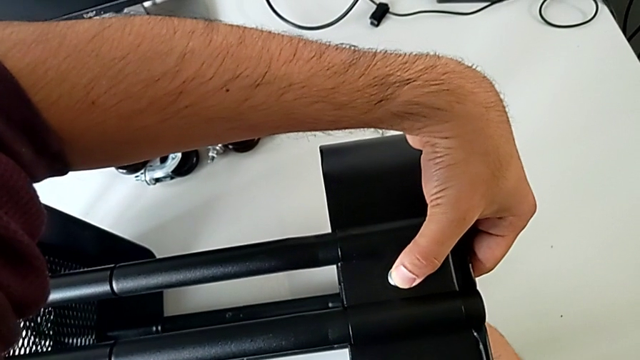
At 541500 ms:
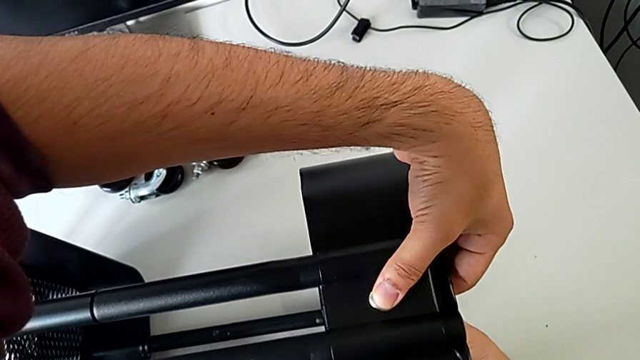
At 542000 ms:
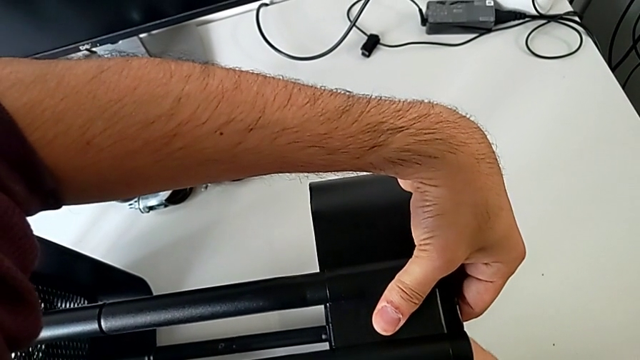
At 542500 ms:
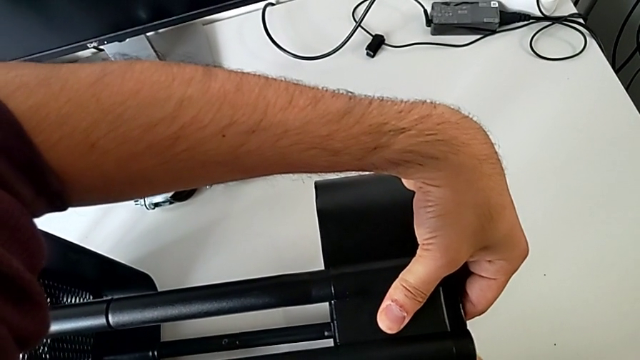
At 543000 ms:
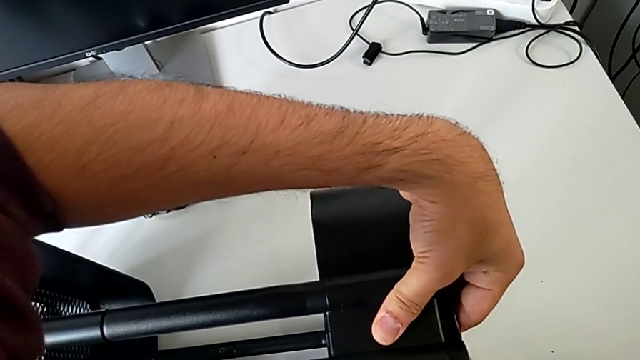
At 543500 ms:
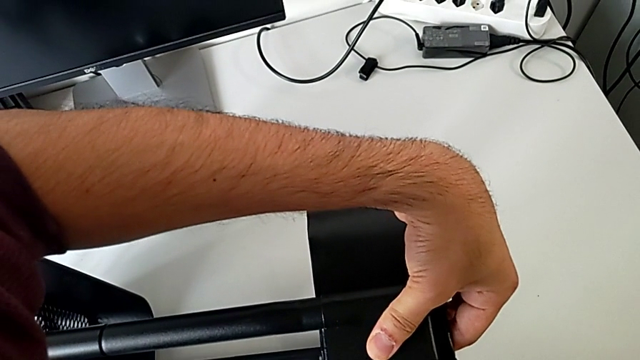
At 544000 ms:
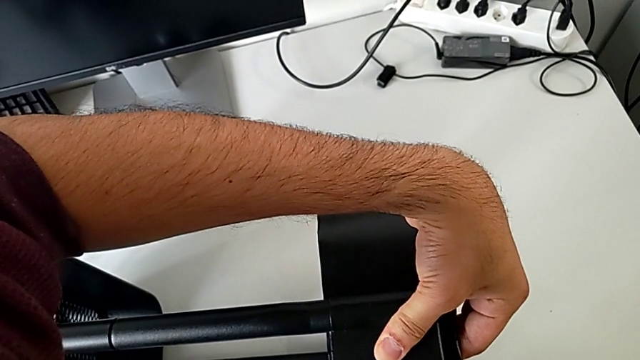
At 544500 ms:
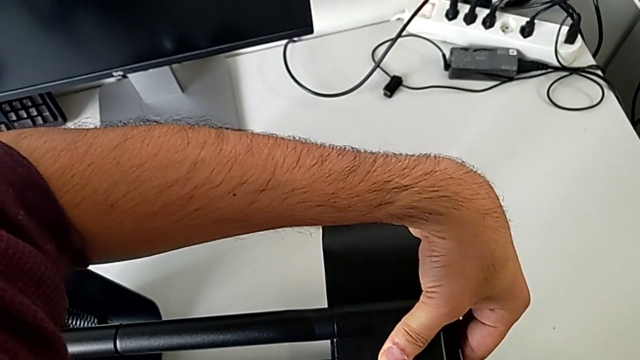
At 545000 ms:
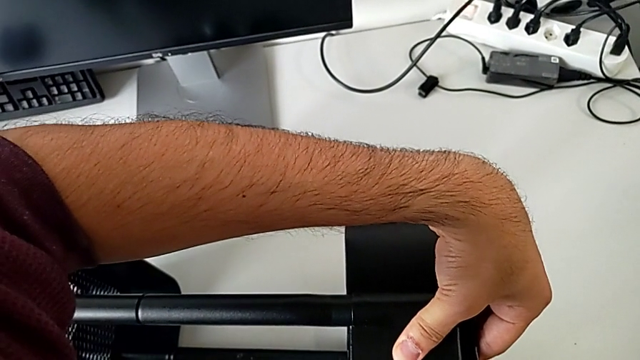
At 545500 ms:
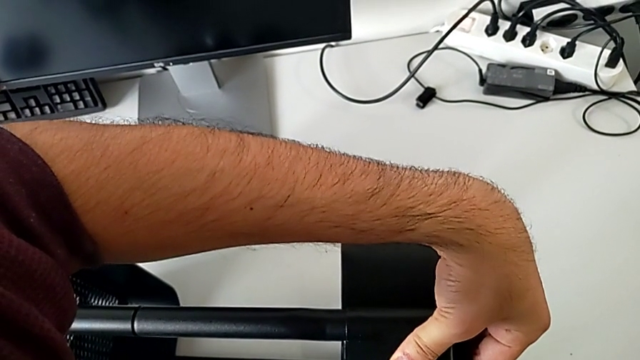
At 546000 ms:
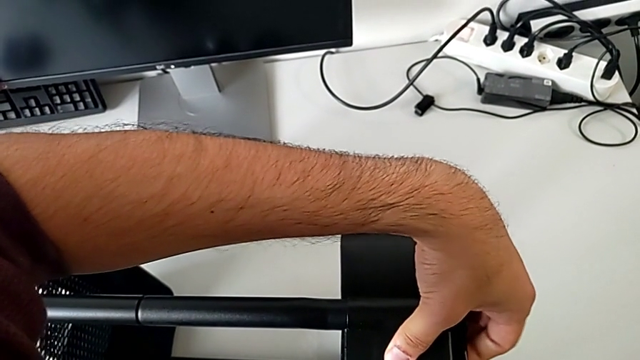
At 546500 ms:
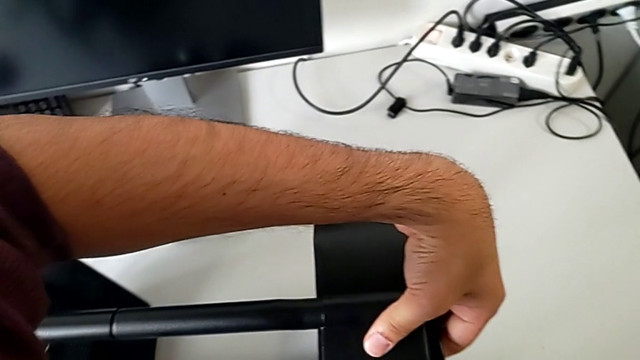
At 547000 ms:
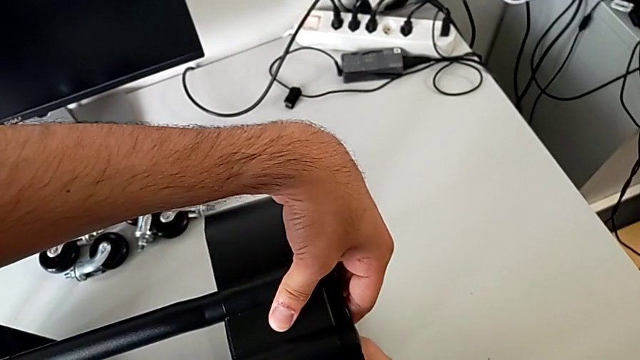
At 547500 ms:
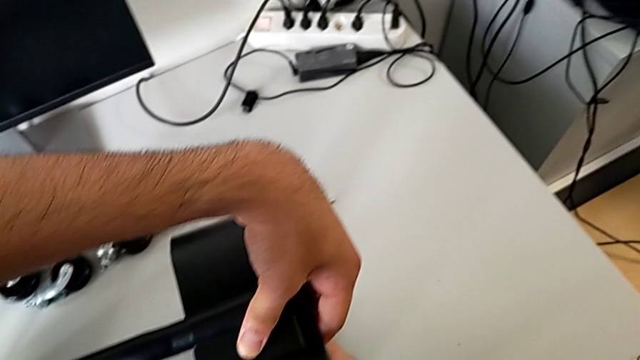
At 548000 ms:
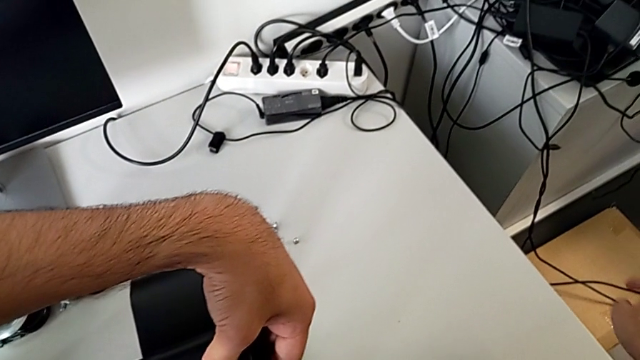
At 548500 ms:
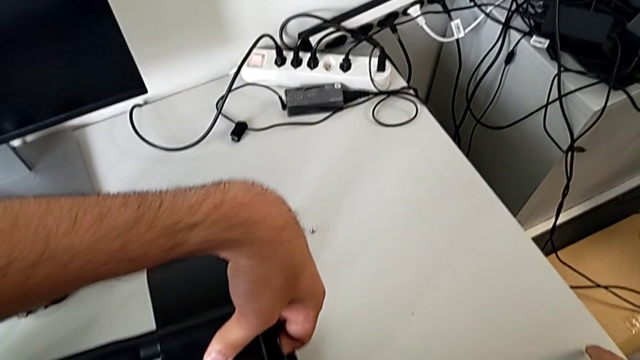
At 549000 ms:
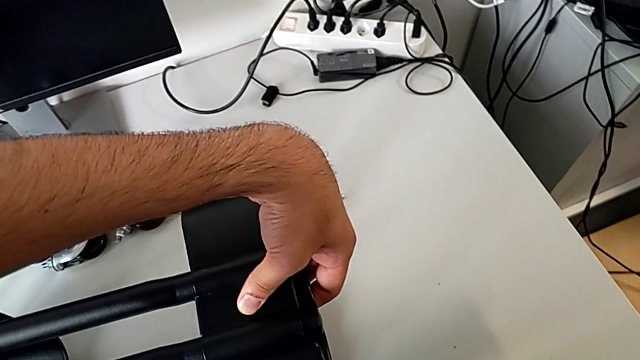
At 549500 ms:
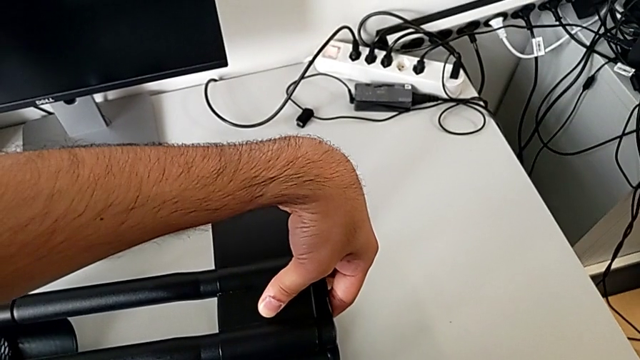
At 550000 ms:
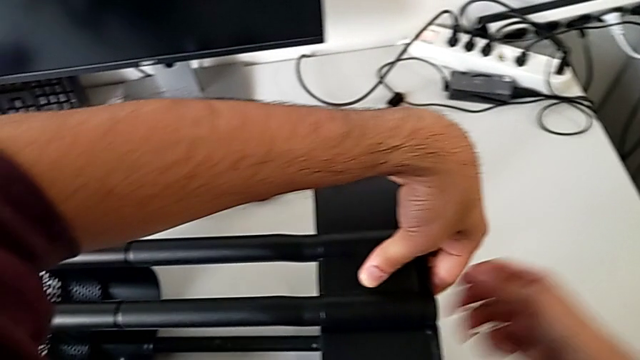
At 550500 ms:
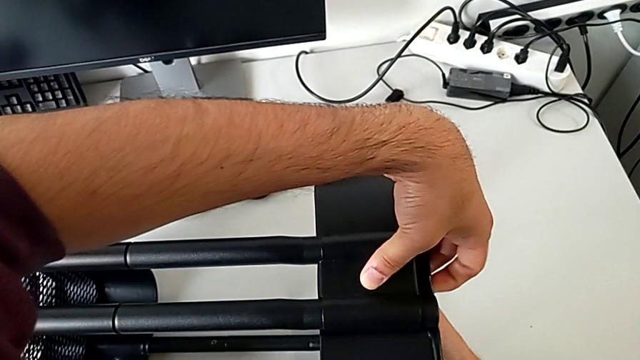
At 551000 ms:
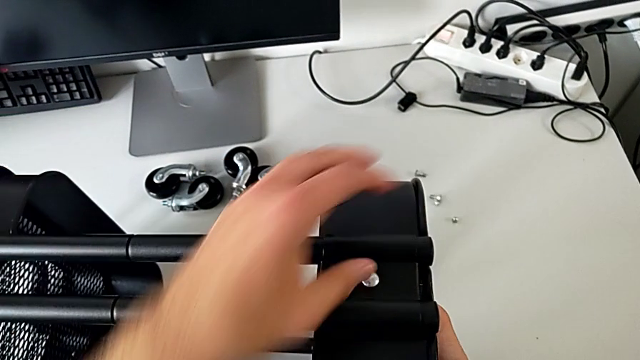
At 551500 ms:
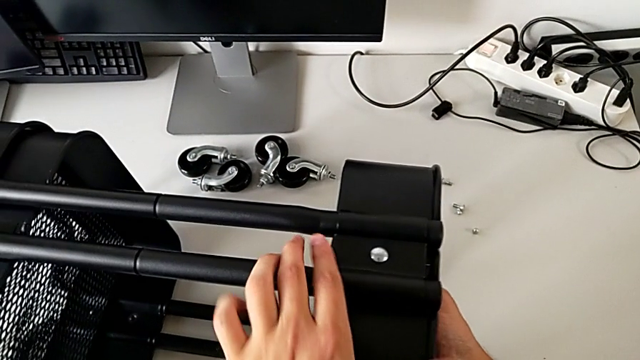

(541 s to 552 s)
The camera wearer is assembling the top tray and inserting the middle tray in passing. They keep screwing the hexagon cap nut and press the bolt.

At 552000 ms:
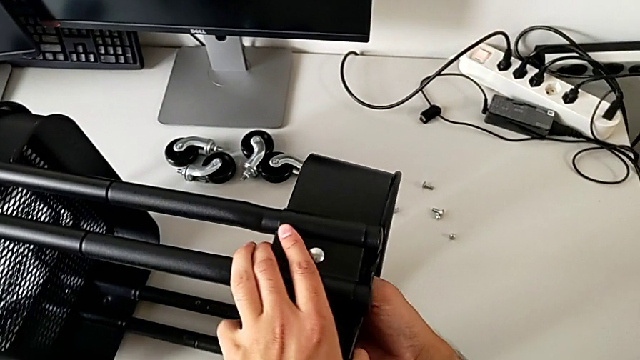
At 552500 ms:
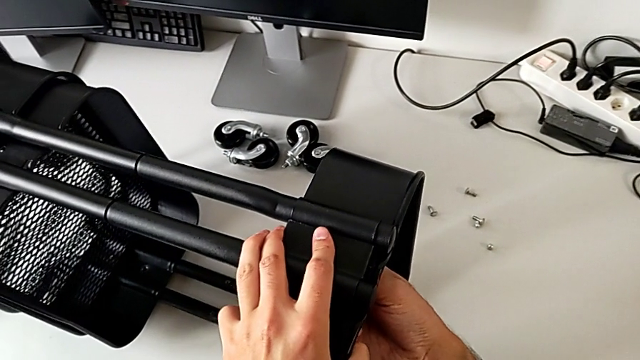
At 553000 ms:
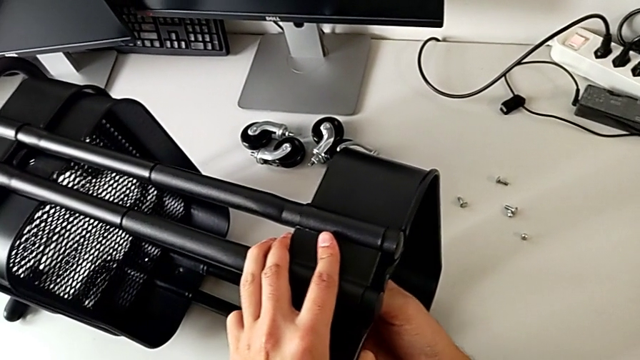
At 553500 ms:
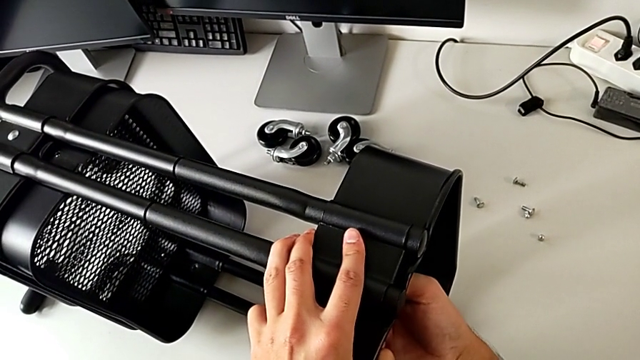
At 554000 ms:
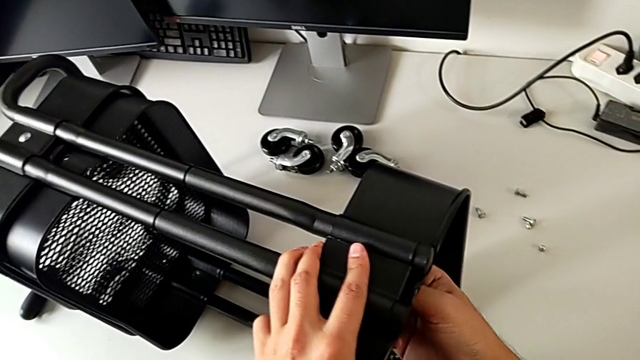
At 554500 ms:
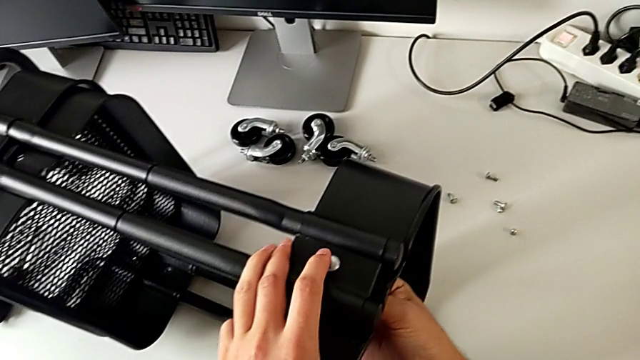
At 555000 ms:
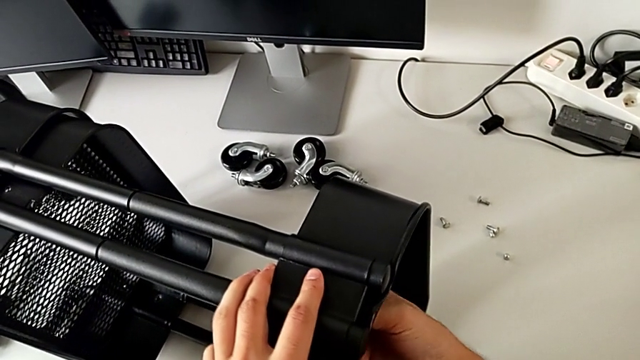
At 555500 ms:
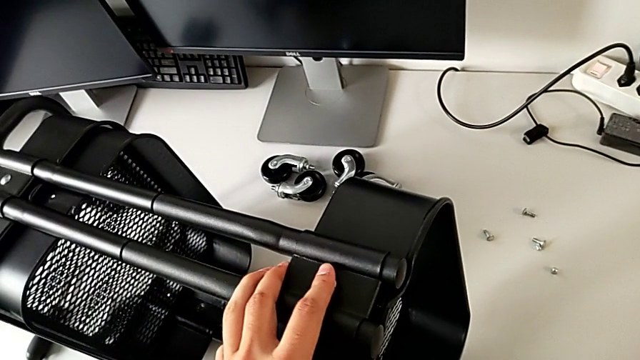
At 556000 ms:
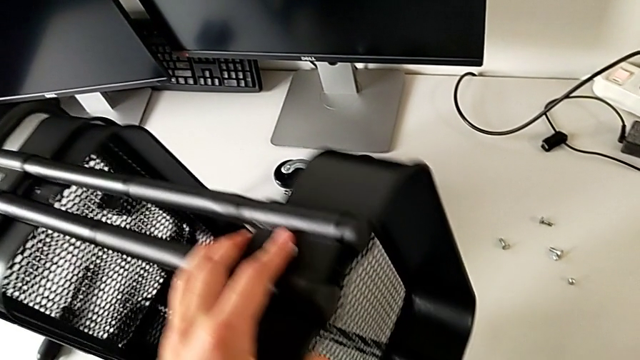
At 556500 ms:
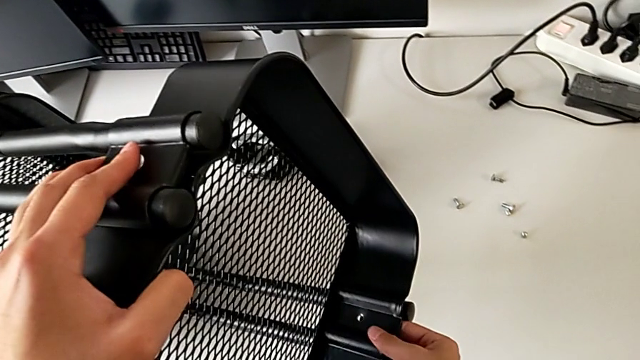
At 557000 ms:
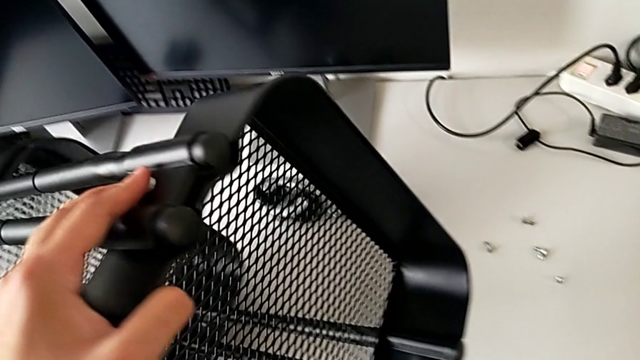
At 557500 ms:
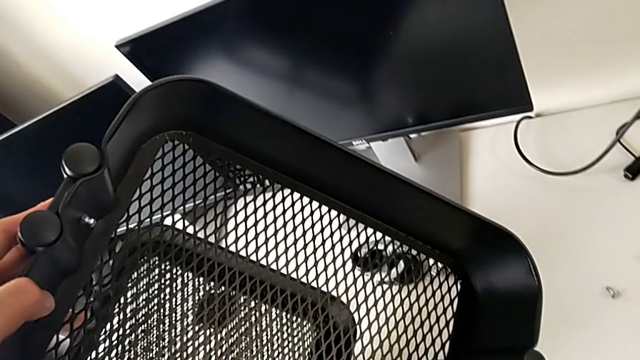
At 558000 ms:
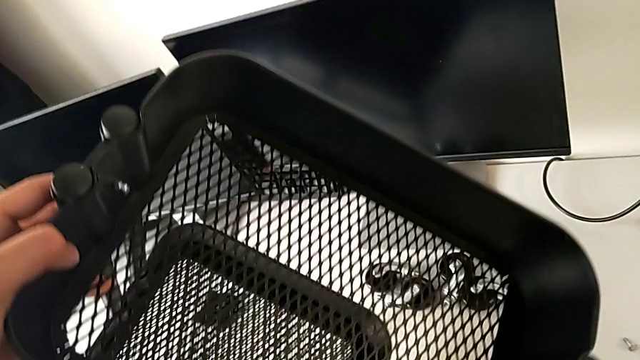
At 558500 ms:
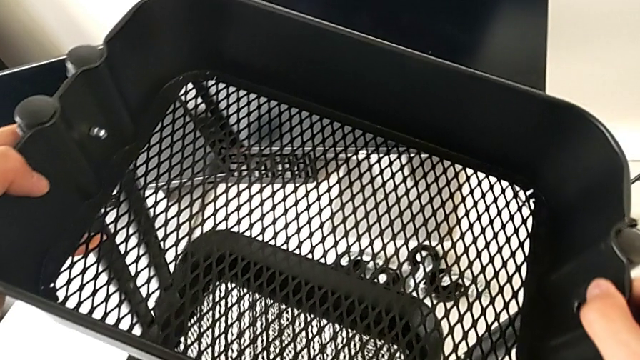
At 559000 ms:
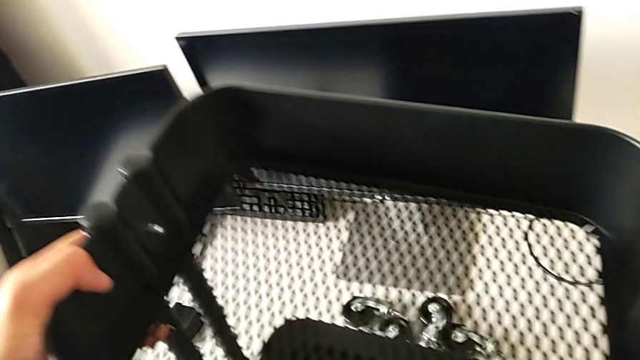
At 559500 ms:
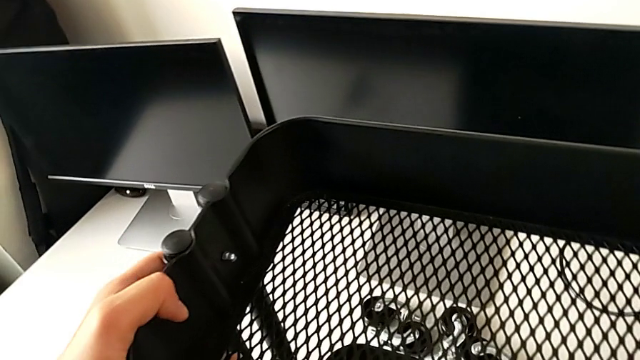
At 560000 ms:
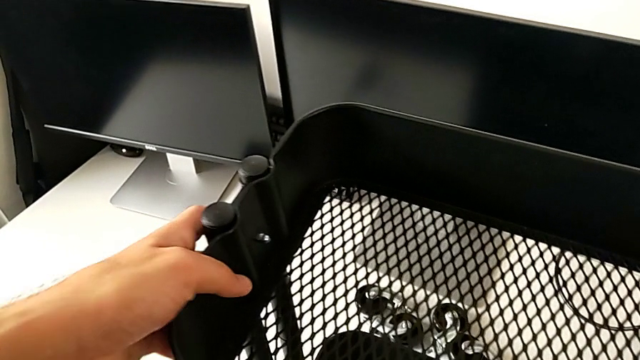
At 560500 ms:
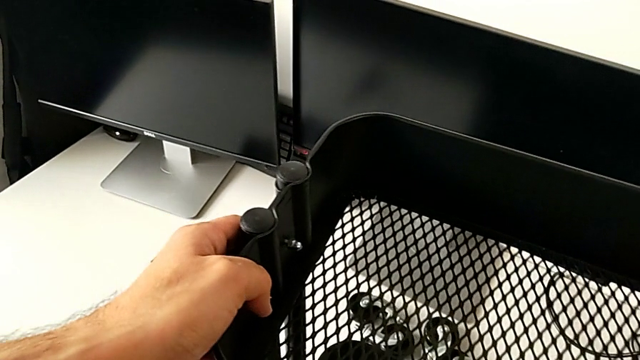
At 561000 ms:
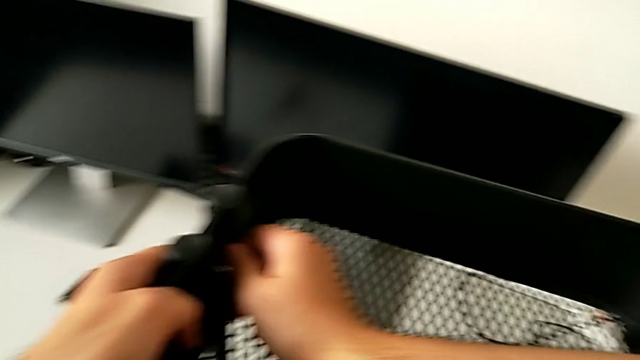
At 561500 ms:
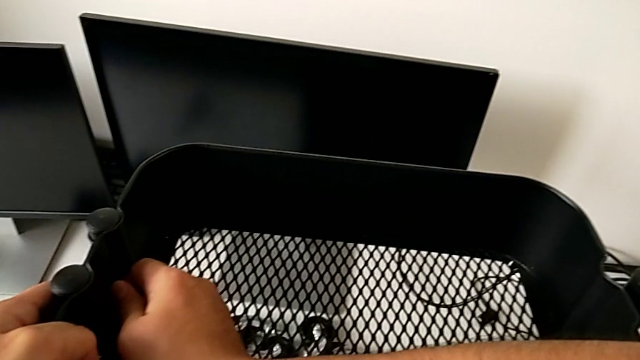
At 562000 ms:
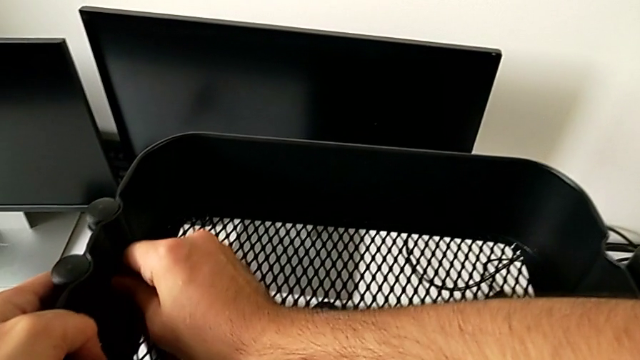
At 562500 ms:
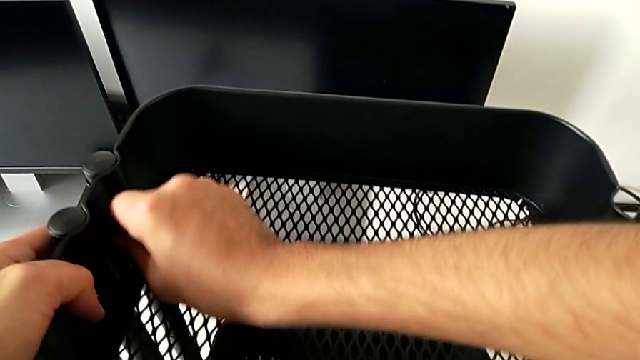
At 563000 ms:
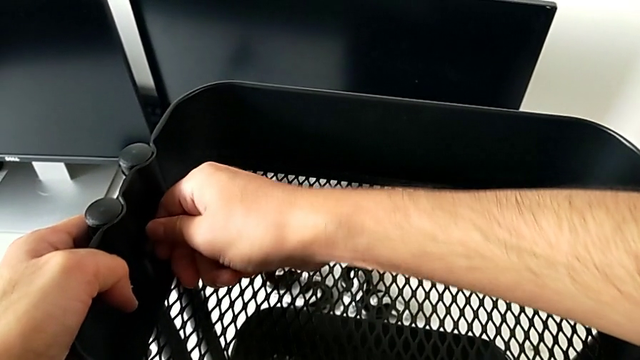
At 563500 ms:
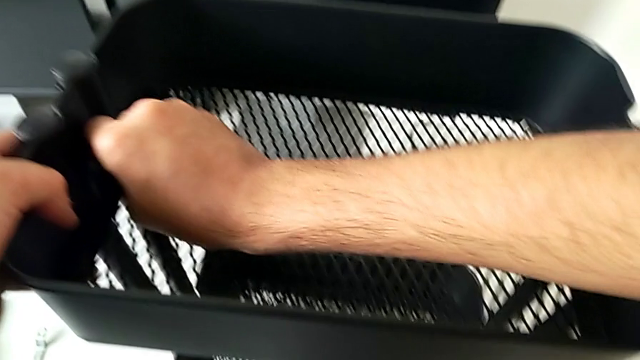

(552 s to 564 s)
The camera wearer is assembling the top tray and inserting the middle tray in passing. They screw the hexagon cap nut, flip the utility cart, grab the hexagon cap nut and begin to screw it.
